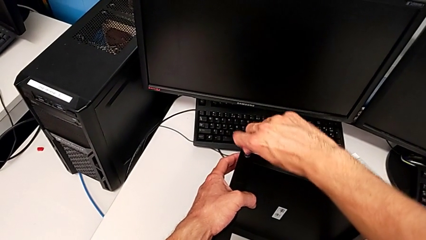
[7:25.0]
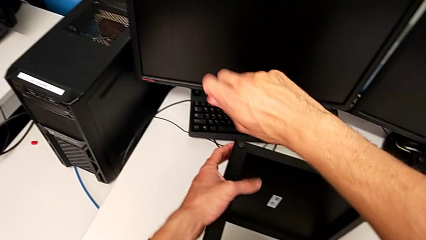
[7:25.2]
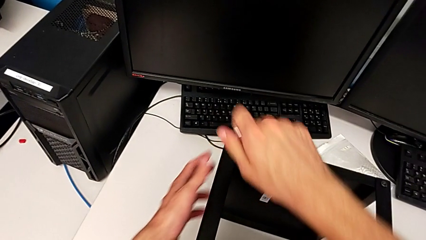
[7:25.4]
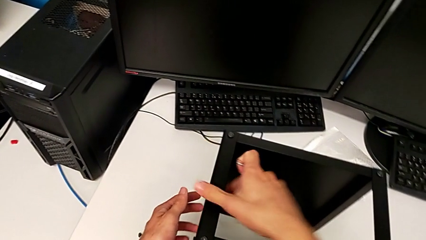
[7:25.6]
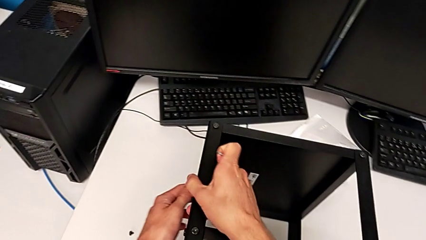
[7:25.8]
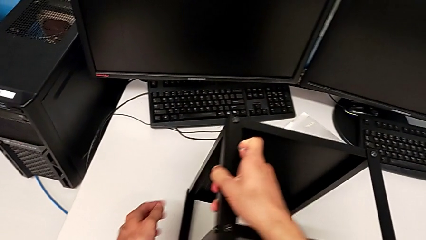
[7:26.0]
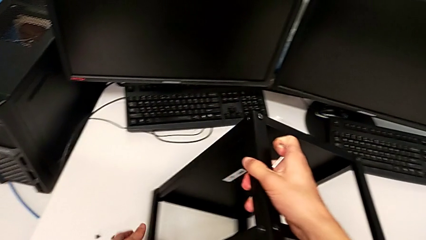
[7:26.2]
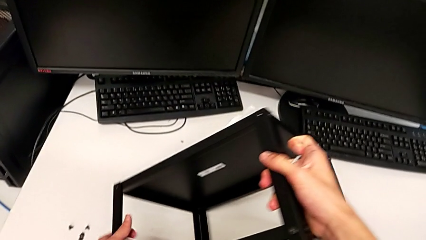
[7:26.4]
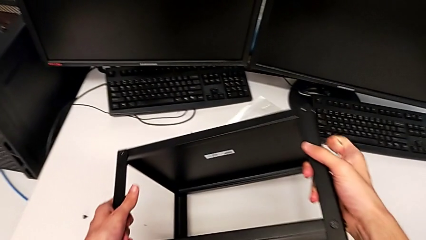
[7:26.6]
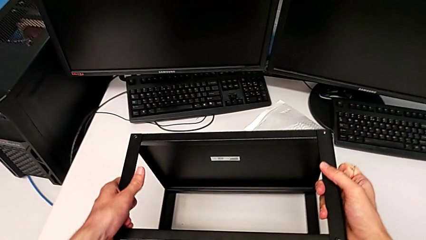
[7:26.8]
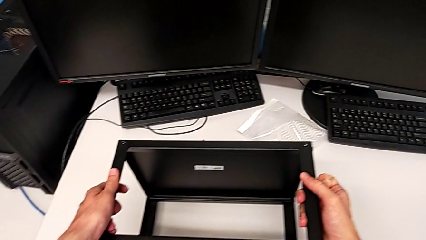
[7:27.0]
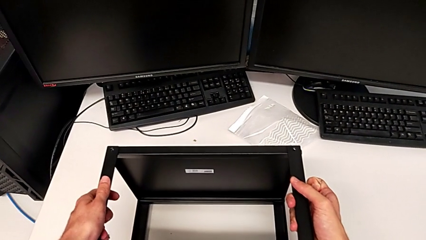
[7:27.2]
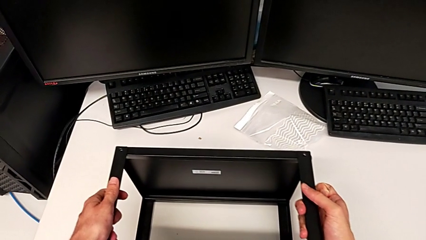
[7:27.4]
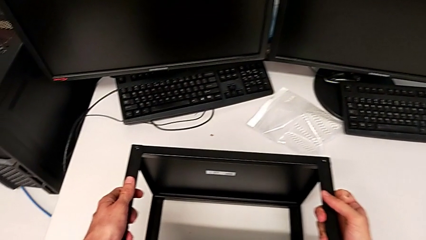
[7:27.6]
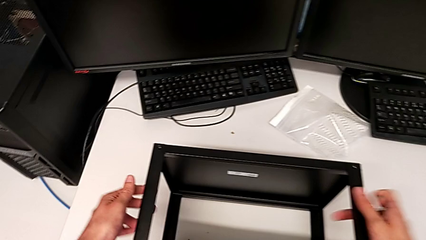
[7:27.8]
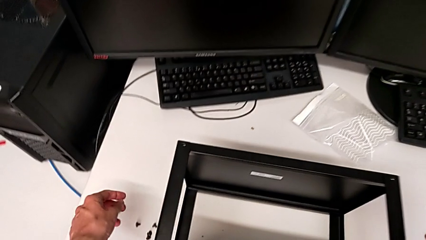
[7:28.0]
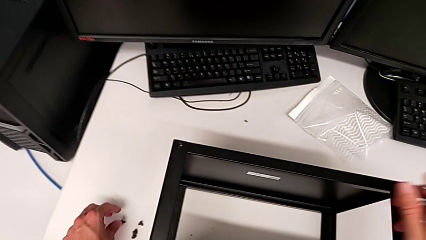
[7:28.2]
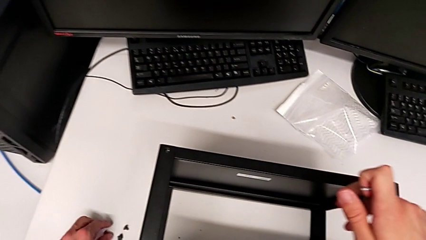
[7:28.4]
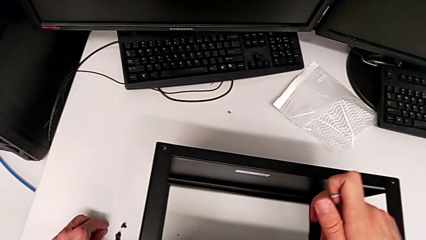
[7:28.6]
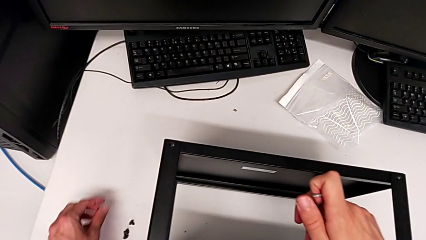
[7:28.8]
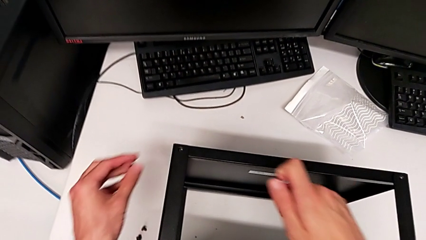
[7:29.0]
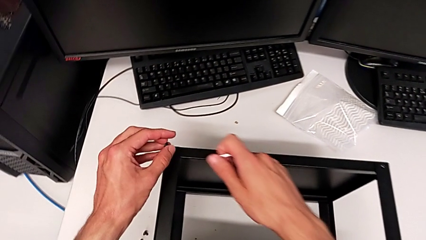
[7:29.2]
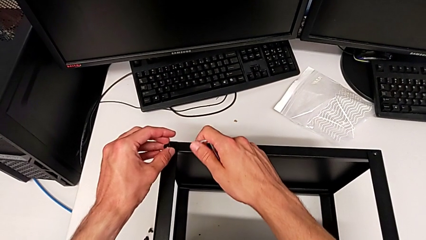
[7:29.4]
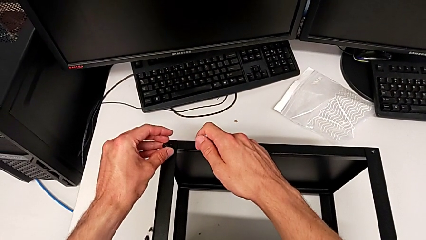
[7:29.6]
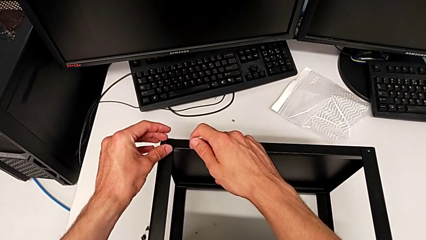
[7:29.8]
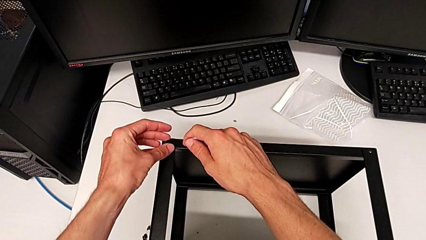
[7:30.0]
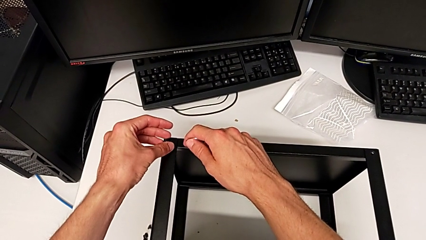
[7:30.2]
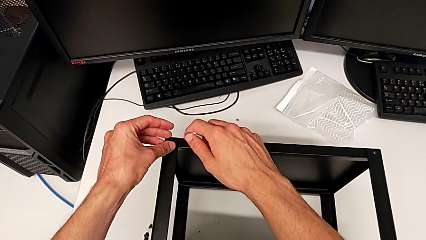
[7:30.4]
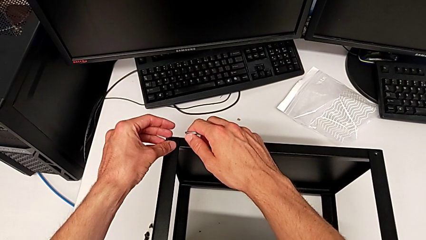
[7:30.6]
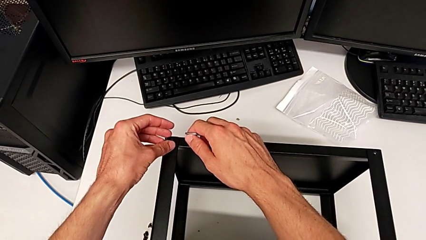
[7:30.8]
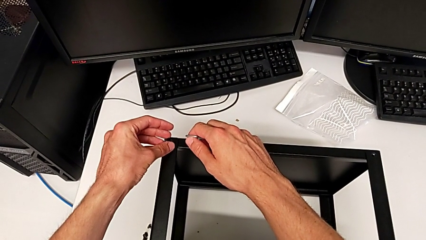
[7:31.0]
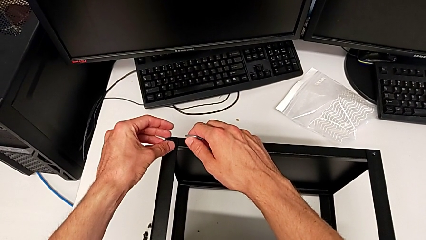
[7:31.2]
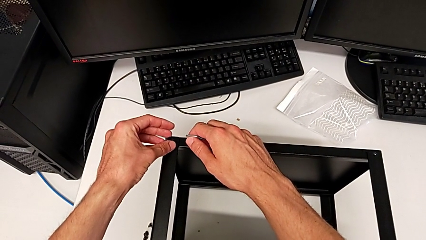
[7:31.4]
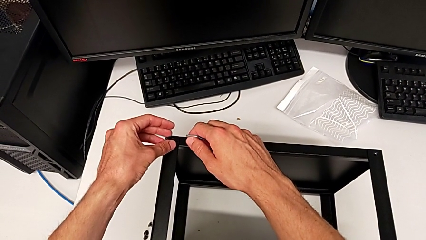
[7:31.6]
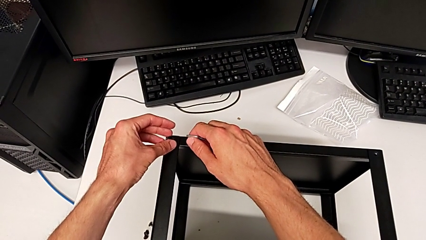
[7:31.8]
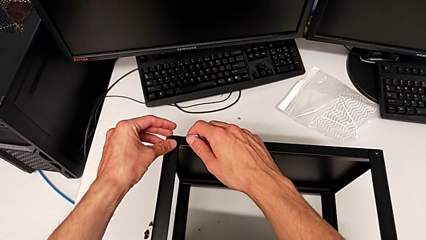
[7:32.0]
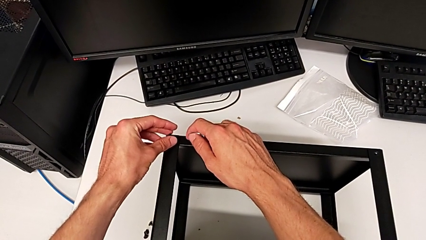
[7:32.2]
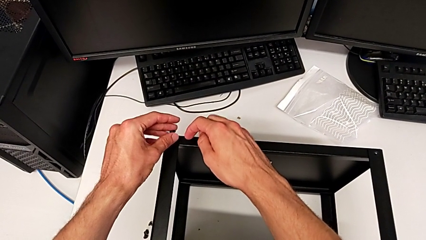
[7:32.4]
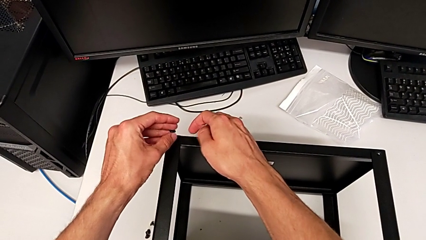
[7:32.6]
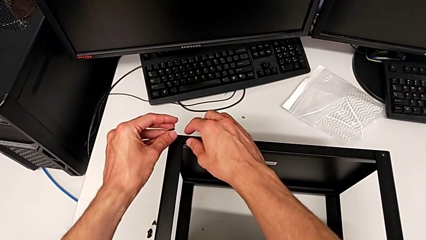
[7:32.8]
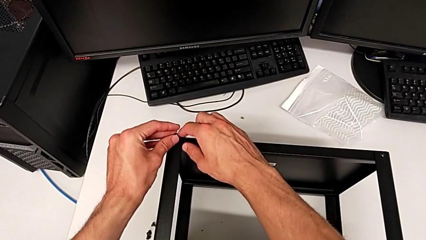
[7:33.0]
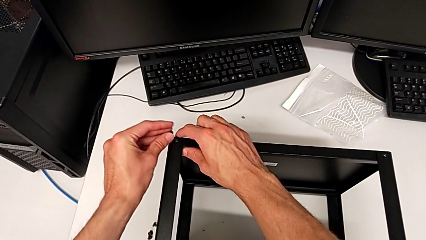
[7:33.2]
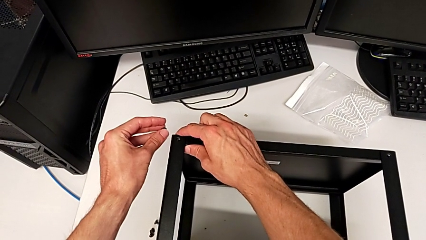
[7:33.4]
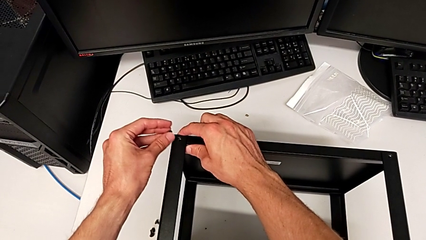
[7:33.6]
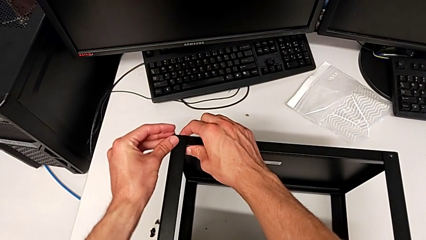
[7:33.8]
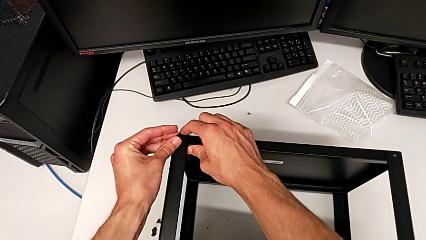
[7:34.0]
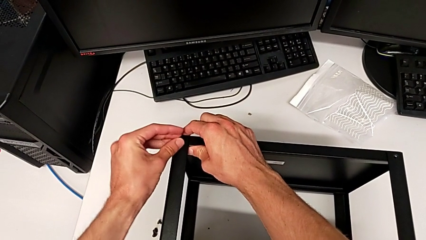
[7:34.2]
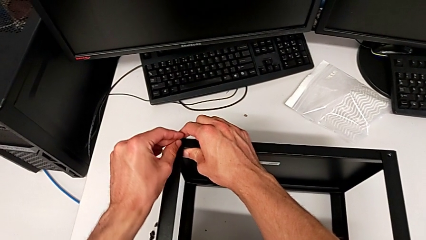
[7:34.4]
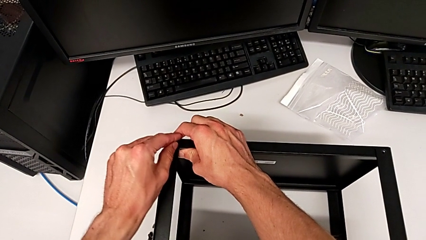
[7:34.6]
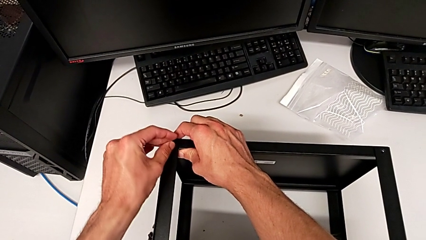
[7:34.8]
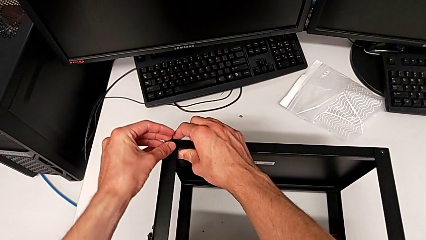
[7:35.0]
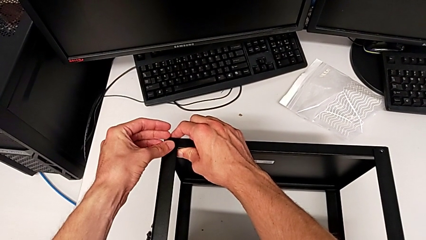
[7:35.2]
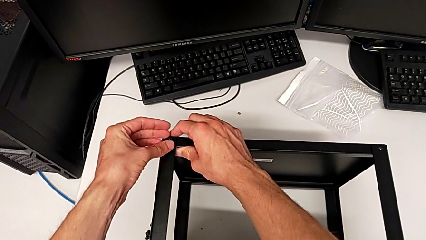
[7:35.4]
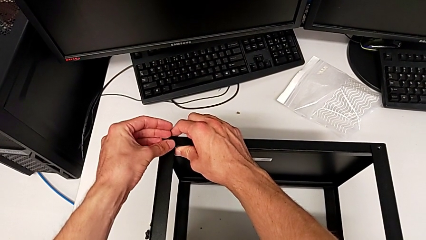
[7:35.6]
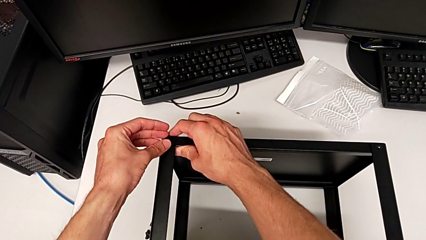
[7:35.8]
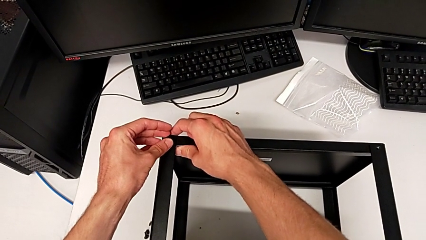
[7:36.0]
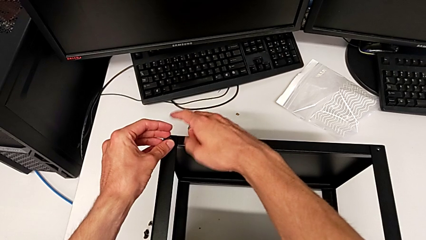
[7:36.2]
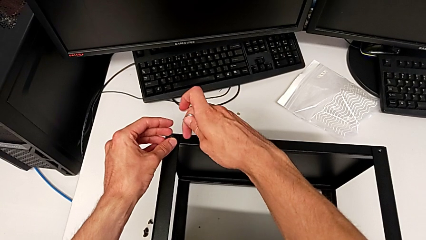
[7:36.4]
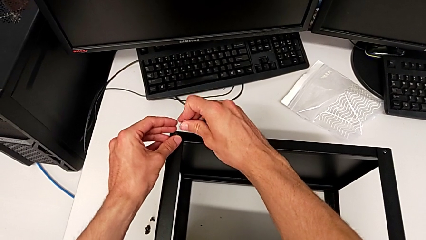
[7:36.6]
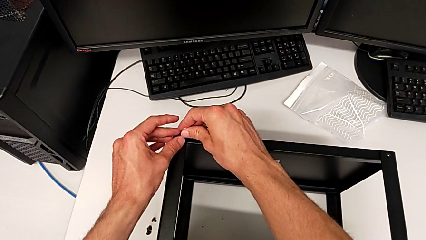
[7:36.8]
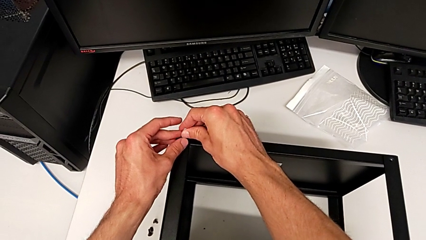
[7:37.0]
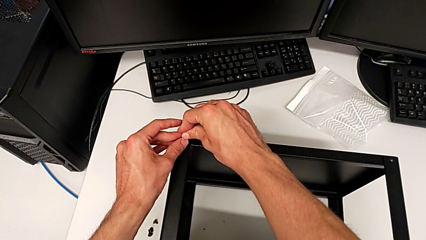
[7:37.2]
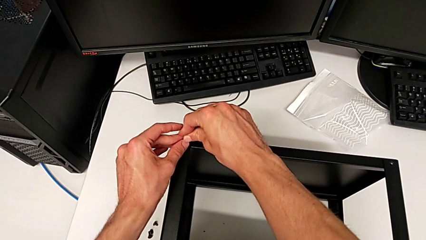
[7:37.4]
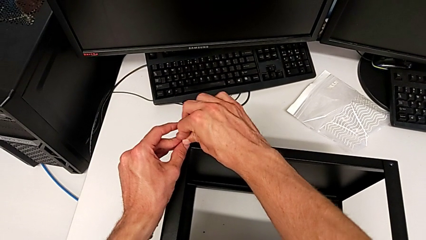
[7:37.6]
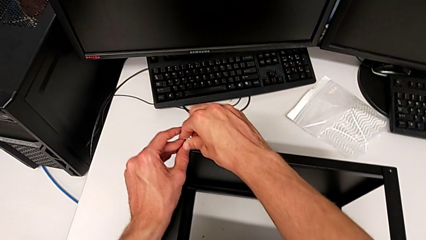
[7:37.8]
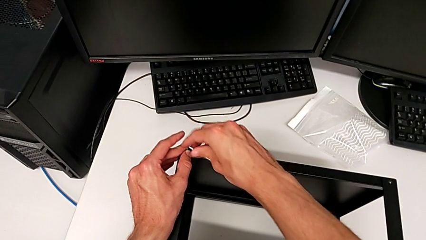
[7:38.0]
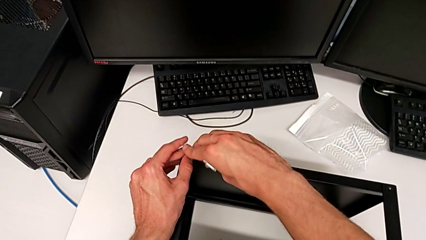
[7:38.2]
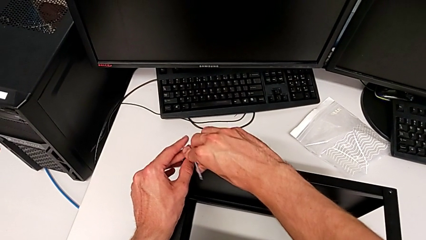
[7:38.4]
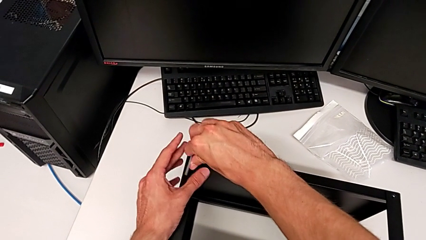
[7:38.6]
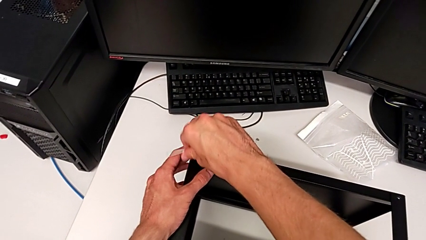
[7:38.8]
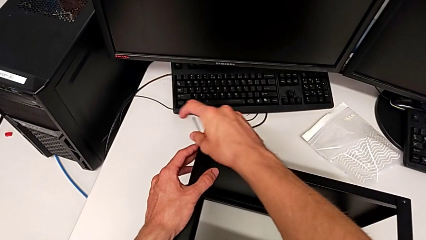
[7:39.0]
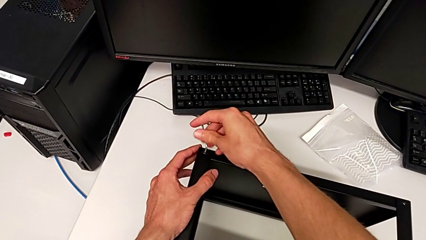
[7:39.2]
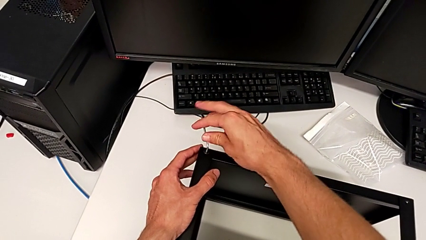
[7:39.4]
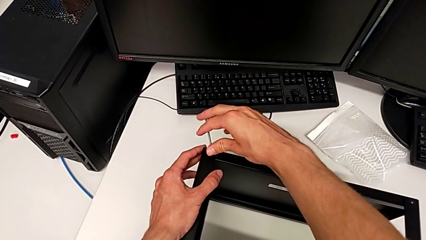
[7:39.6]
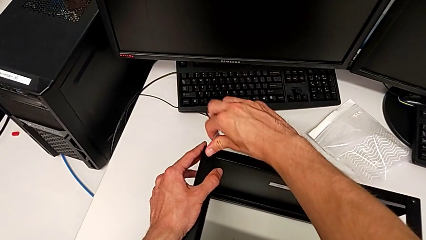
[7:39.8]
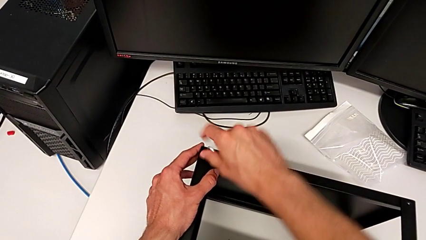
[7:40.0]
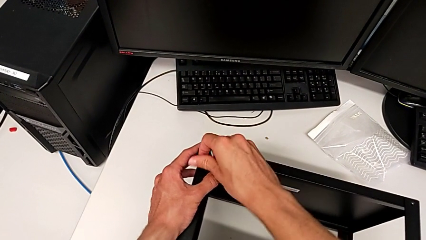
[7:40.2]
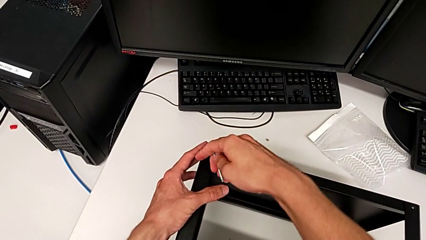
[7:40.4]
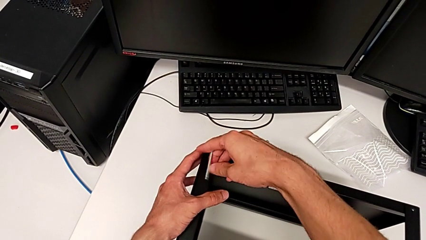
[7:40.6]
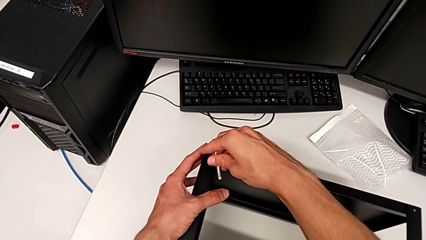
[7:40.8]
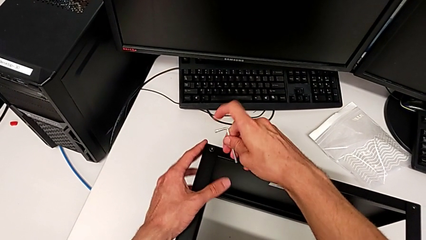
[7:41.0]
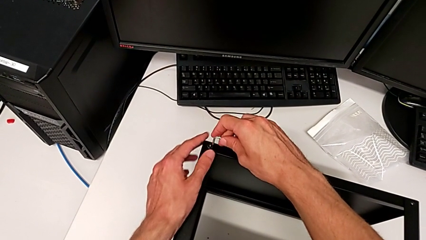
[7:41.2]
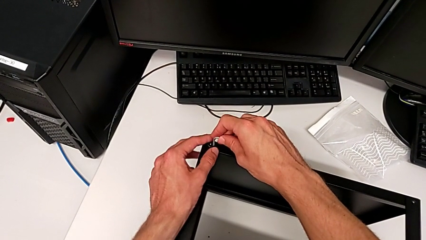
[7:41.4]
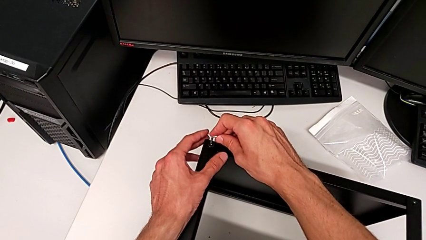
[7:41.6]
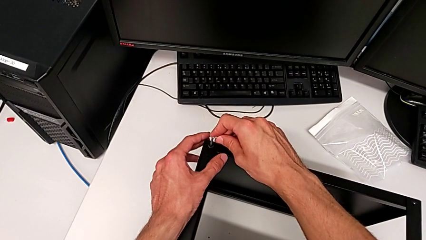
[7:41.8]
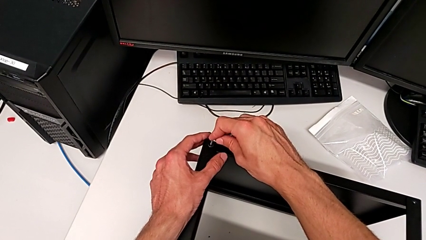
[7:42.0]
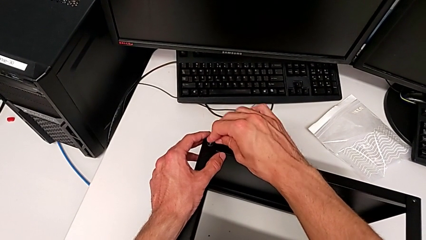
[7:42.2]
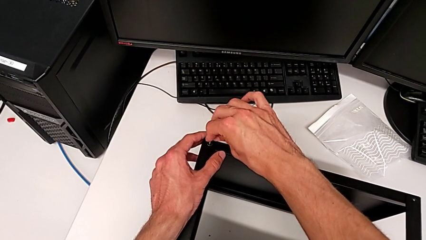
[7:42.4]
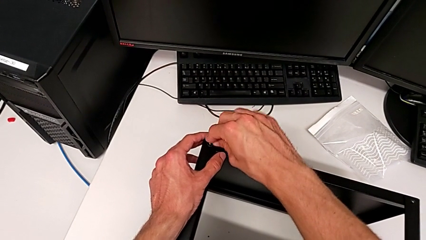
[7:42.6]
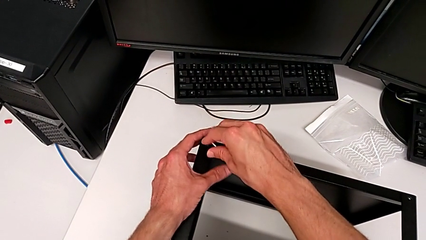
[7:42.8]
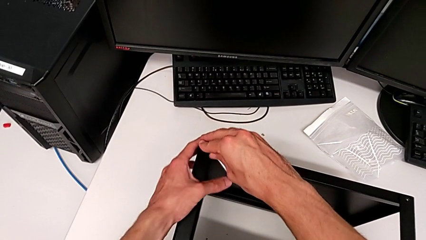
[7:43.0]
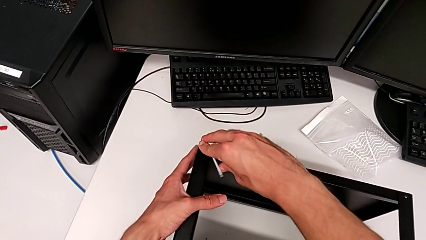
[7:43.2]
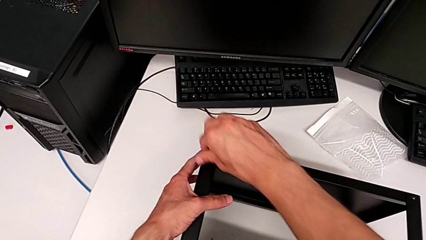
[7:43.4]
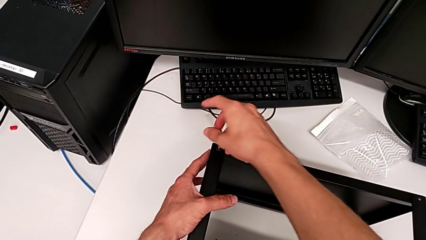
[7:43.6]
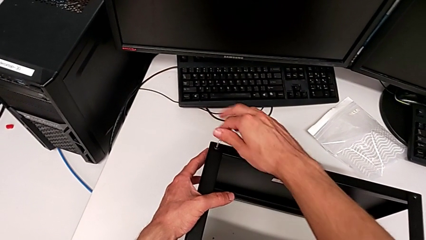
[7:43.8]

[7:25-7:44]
The camera wearer is assembling the top tray. They withdraw the Allen wrench, rotate the nightstand, grab the hex socket head, align the tray, insert the hex socket head, insert the Allen wrench and begin to screw the hex socket head.
